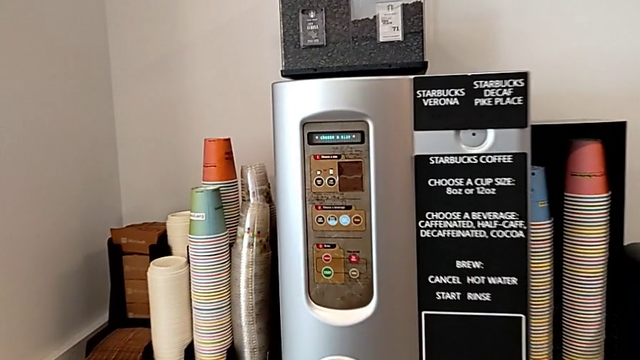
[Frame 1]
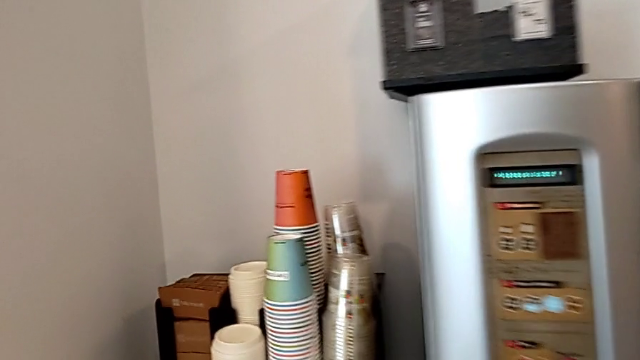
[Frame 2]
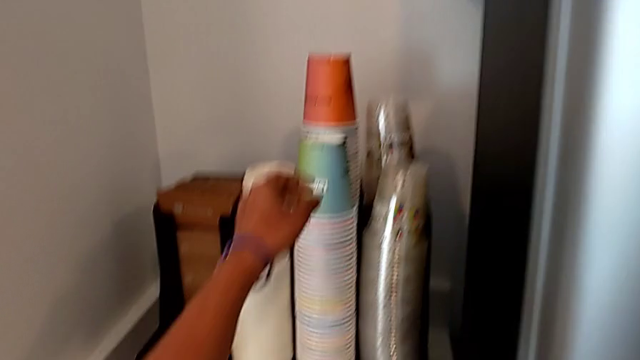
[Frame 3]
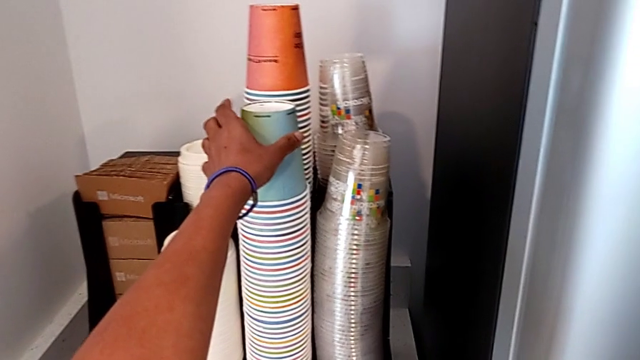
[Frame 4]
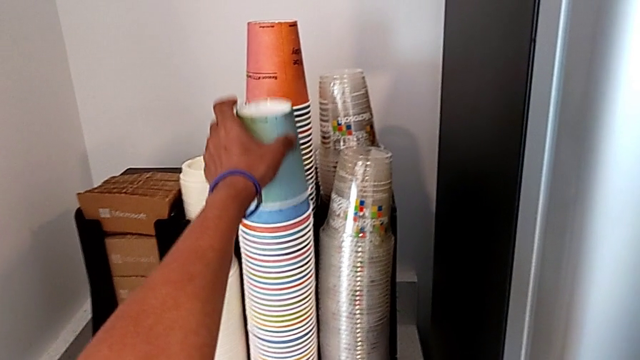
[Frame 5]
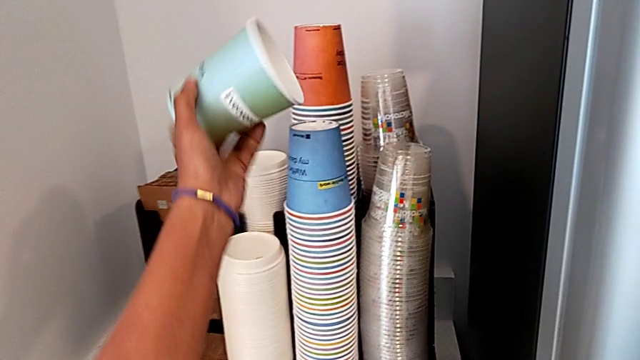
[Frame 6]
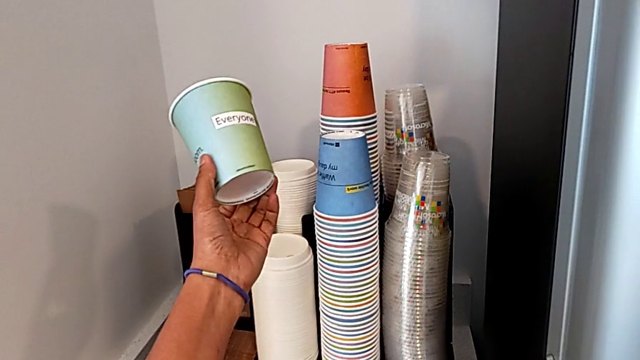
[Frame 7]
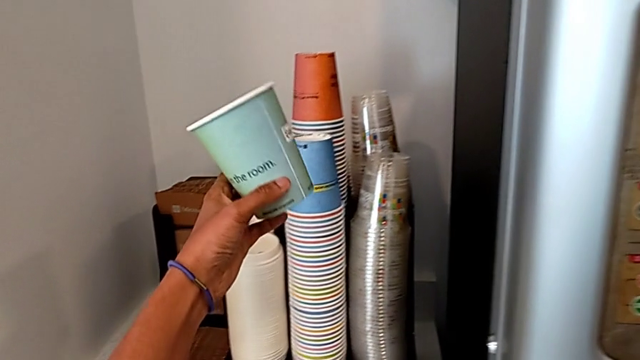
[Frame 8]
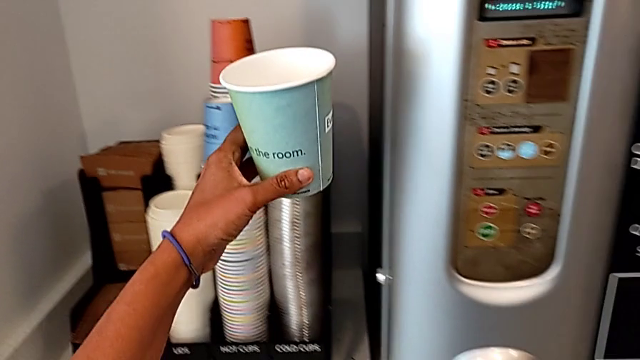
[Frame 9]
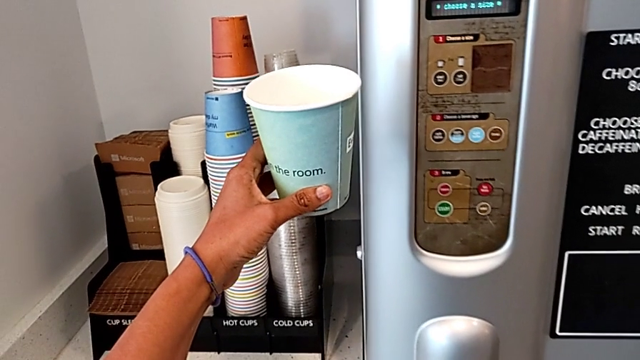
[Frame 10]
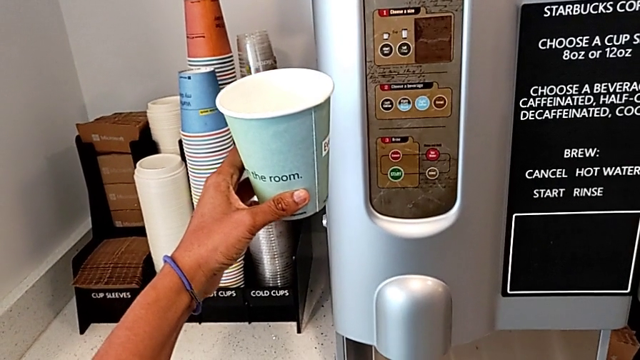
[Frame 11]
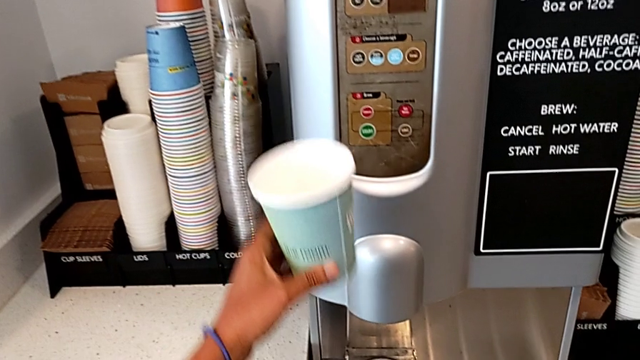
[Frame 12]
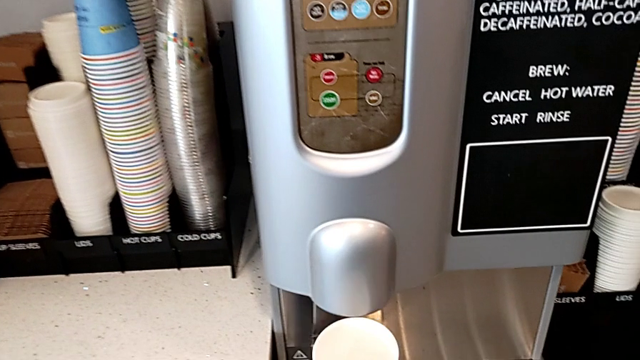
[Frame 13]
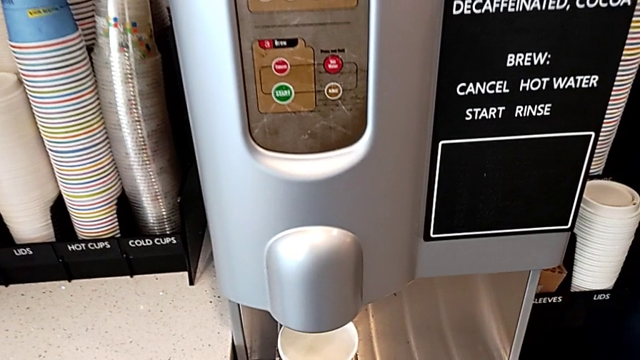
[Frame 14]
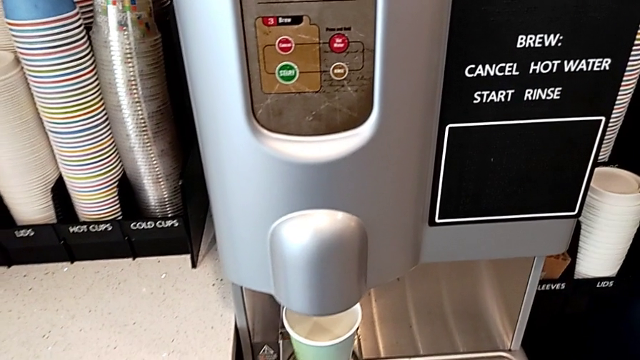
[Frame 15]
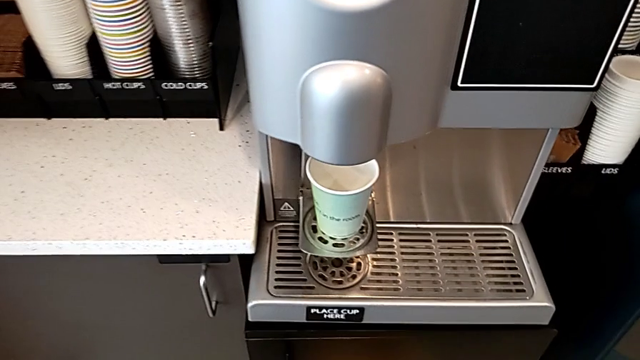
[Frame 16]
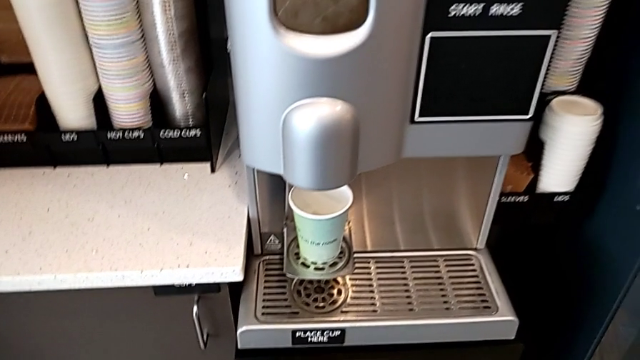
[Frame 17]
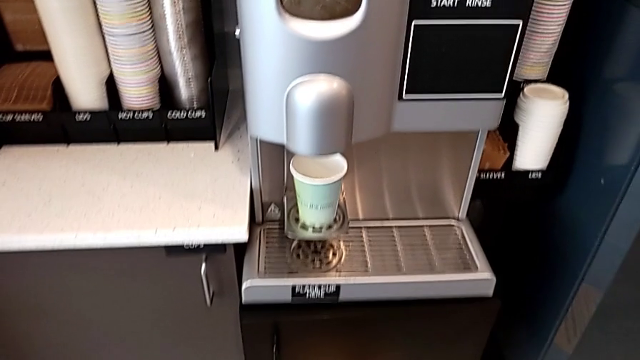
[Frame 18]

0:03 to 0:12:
The camera wearer grabs a cup. They grab the cup and place it.

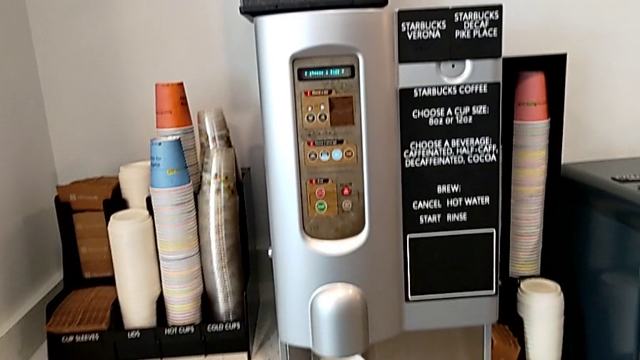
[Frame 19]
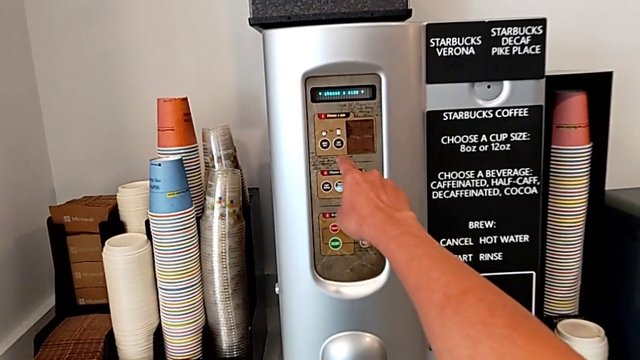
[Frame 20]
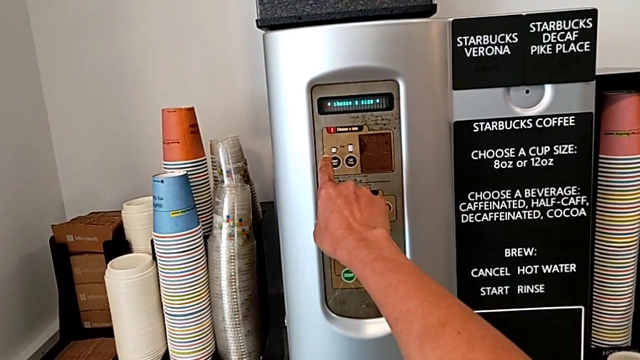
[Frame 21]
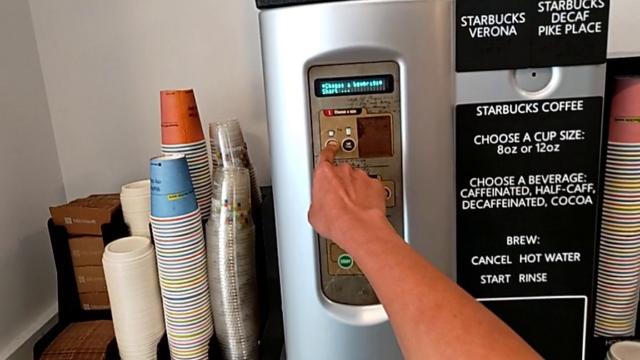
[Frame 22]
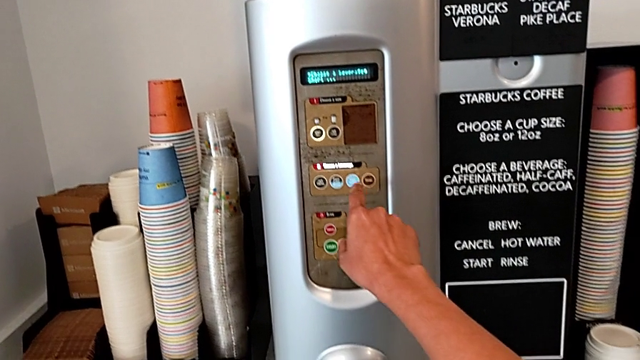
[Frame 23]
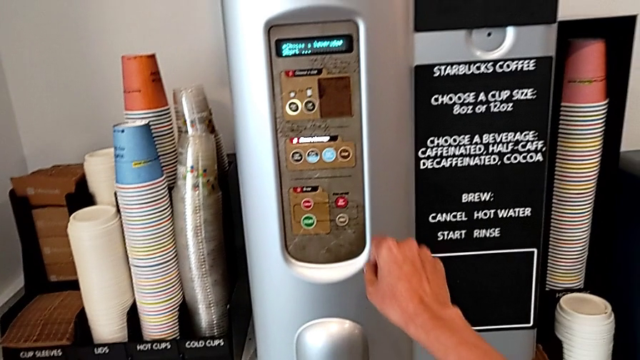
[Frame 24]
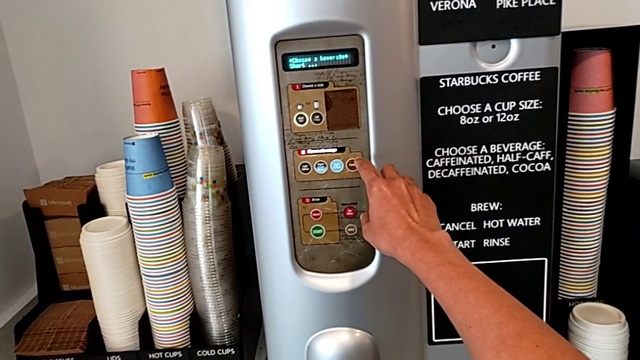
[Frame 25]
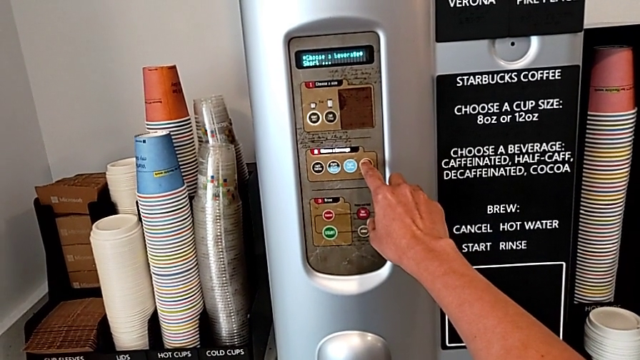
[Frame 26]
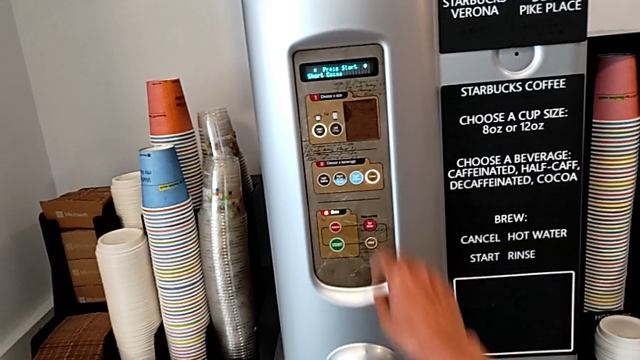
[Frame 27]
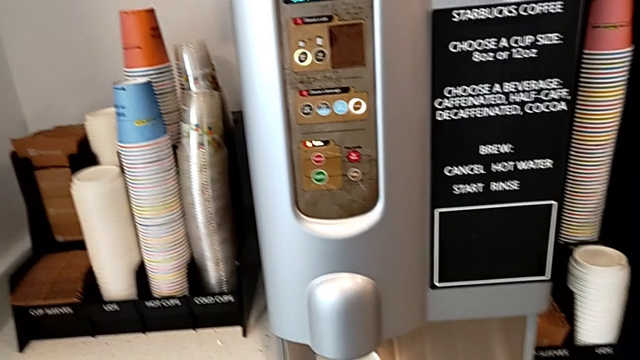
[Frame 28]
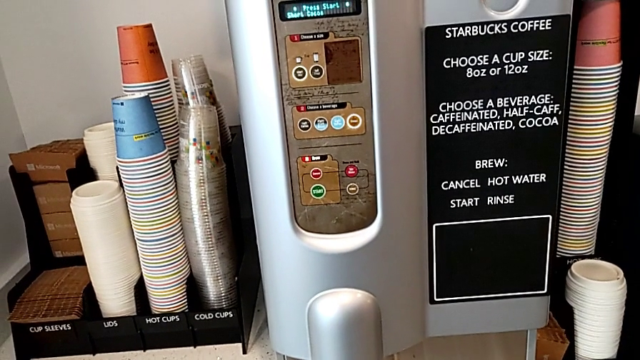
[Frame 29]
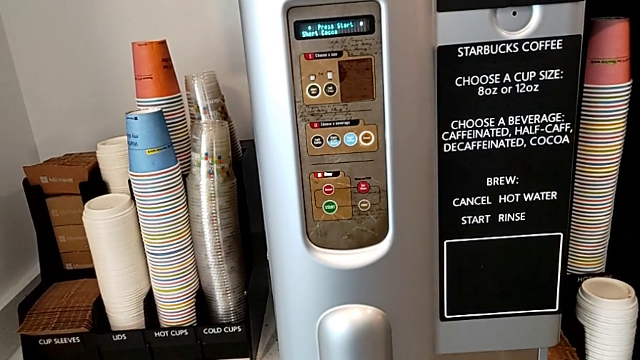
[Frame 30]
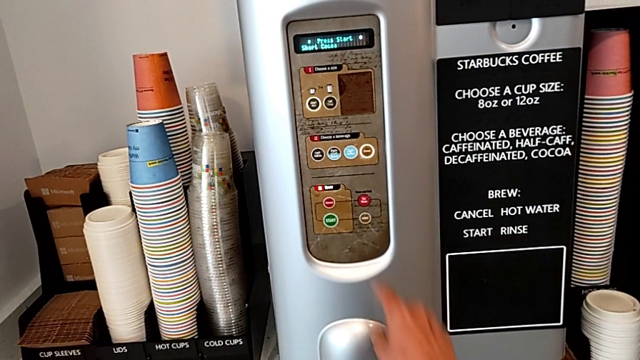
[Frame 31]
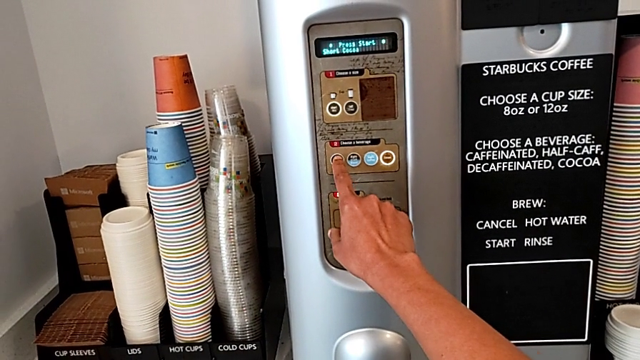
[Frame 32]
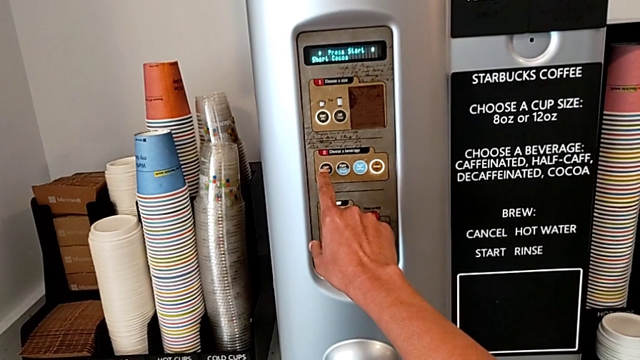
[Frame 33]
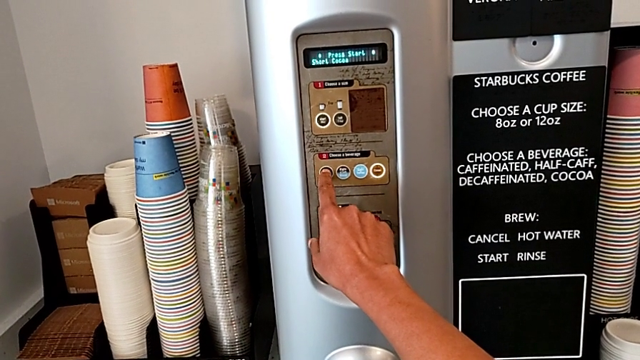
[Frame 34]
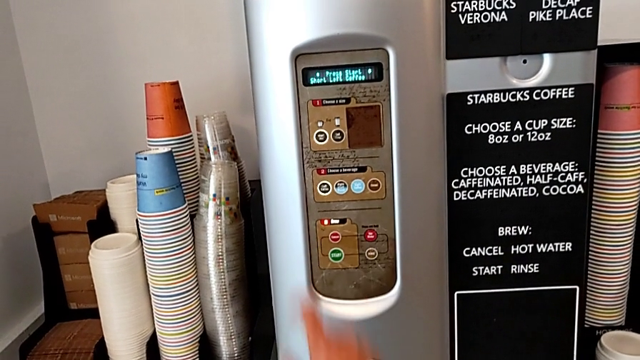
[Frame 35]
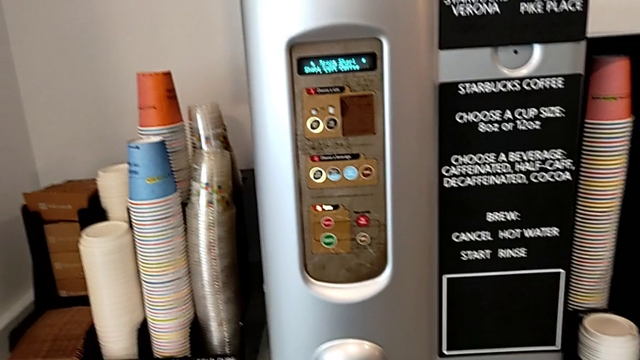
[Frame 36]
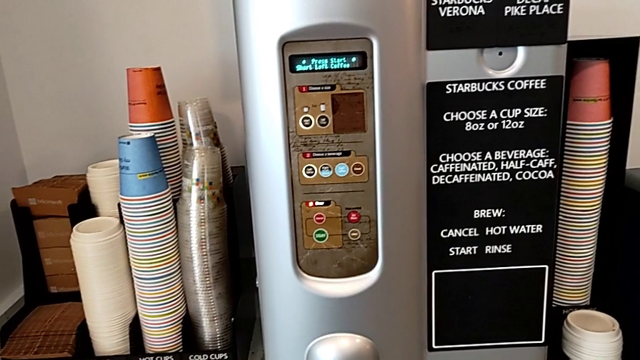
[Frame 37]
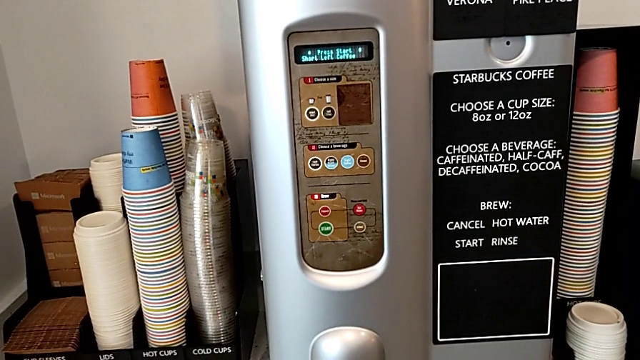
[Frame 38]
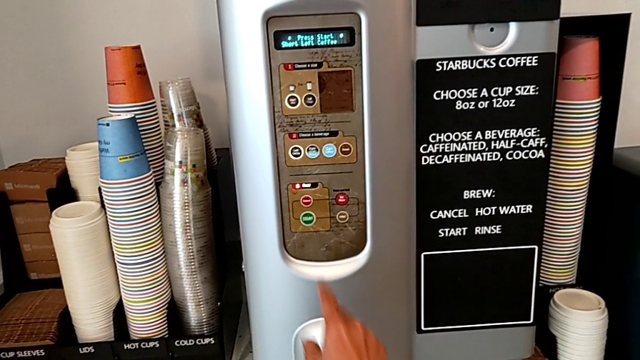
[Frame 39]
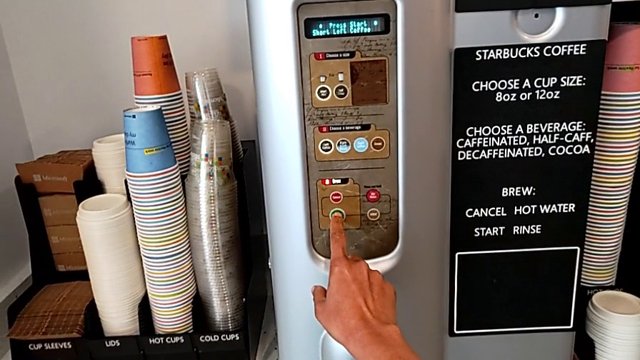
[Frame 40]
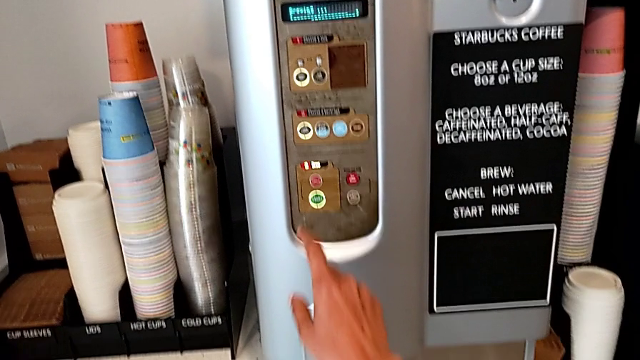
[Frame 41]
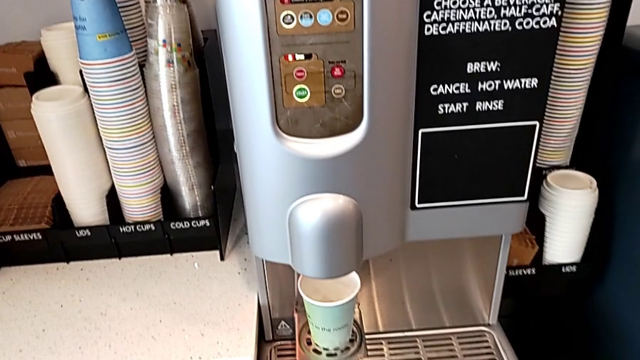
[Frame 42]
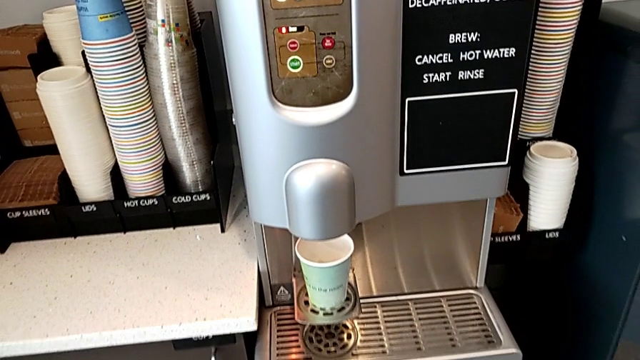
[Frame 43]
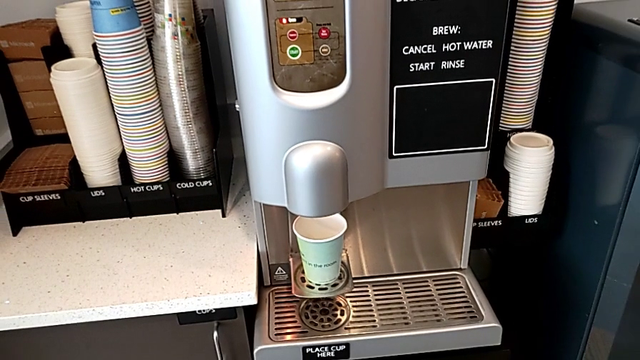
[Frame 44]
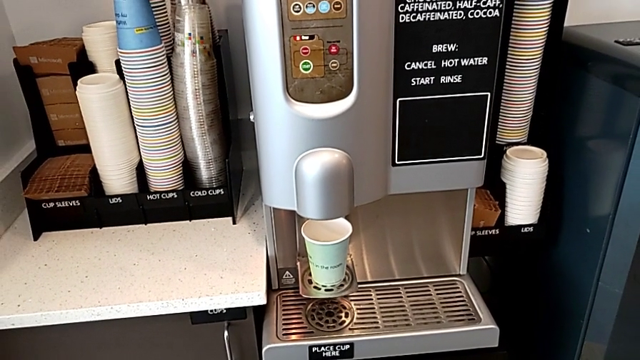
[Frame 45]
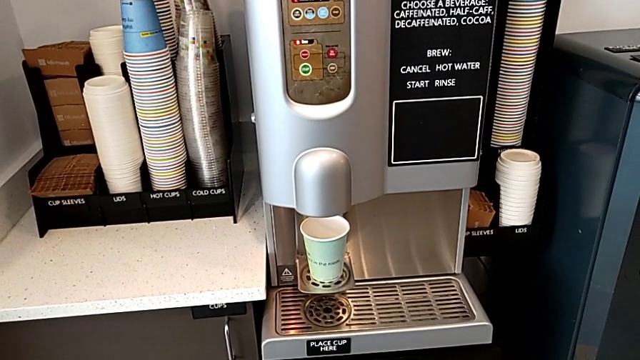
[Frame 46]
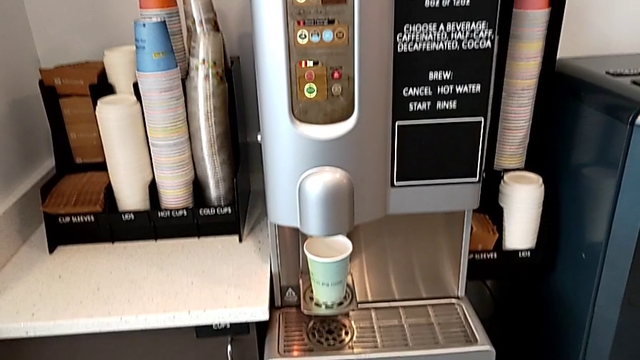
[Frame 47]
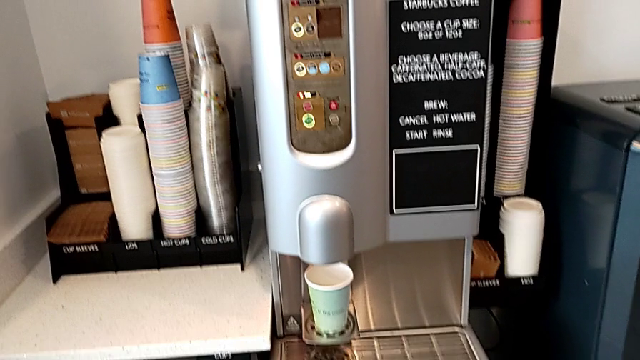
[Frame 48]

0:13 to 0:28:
The camera wearer is creating a cup of coffee. They press the small coffee button, wrongly press the decaf coffee button, press the left coffee button and press the green start button.
